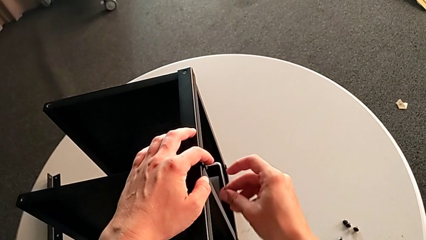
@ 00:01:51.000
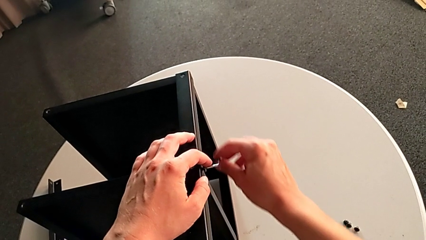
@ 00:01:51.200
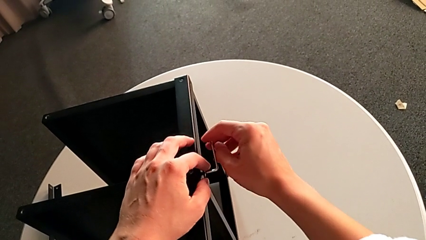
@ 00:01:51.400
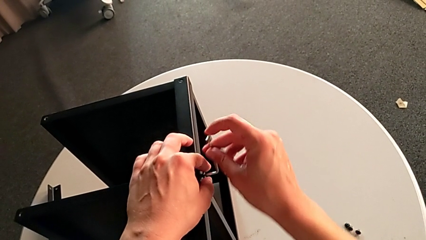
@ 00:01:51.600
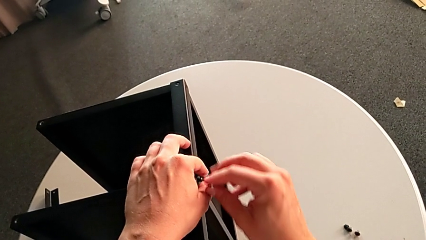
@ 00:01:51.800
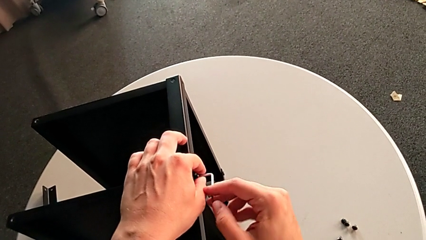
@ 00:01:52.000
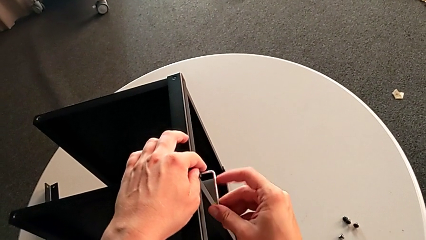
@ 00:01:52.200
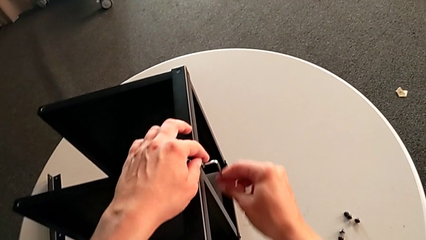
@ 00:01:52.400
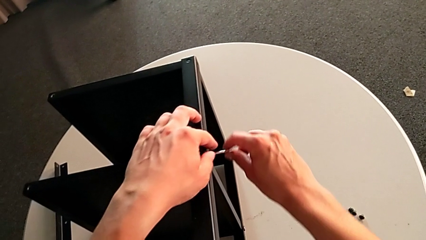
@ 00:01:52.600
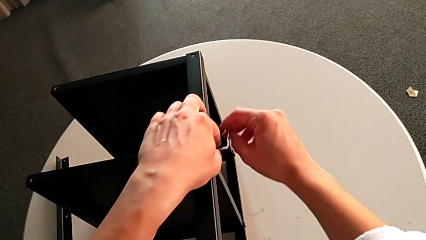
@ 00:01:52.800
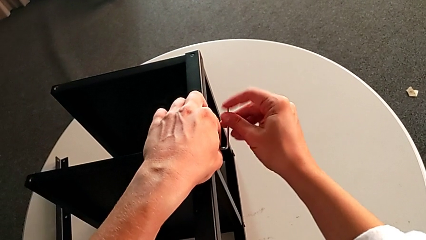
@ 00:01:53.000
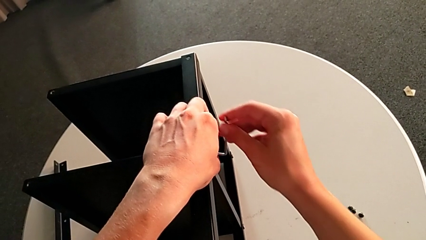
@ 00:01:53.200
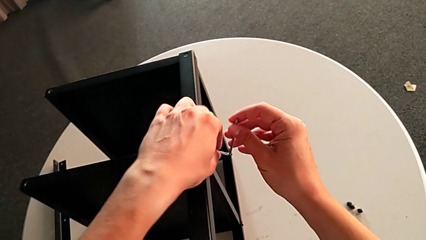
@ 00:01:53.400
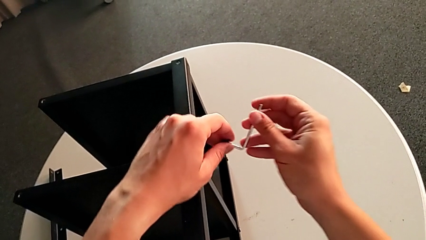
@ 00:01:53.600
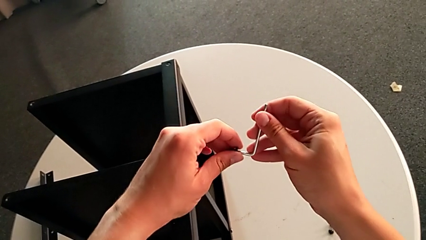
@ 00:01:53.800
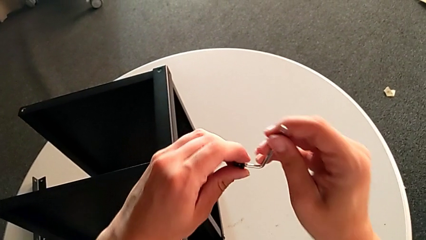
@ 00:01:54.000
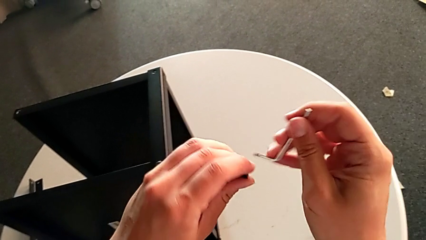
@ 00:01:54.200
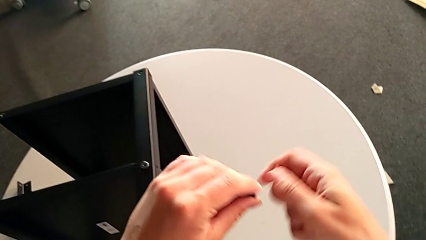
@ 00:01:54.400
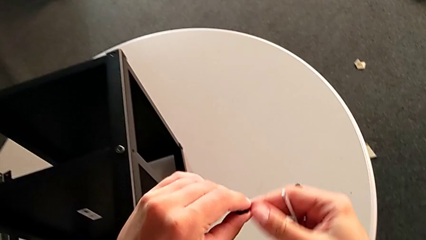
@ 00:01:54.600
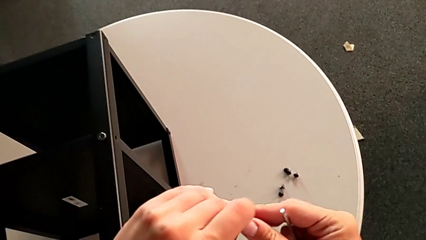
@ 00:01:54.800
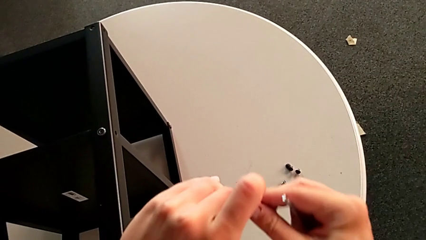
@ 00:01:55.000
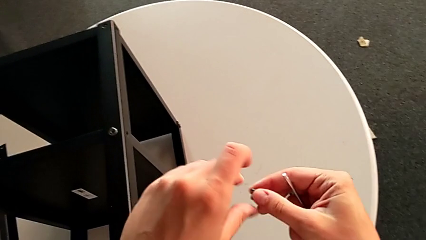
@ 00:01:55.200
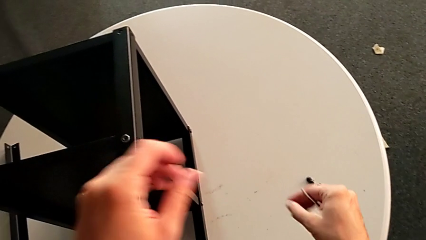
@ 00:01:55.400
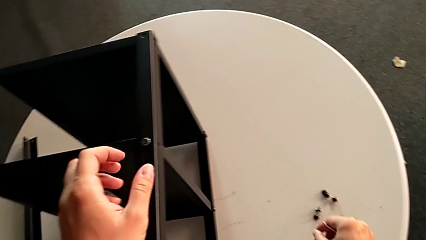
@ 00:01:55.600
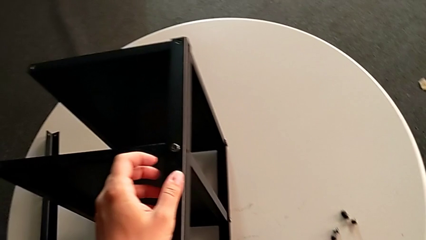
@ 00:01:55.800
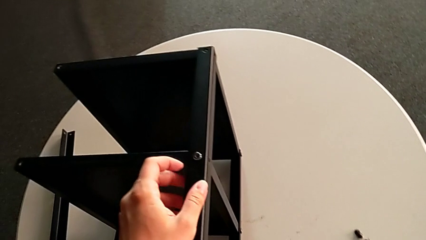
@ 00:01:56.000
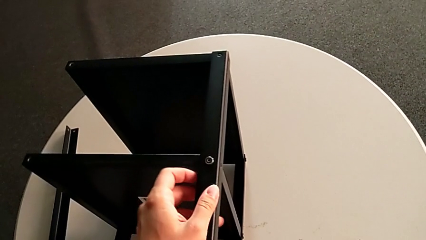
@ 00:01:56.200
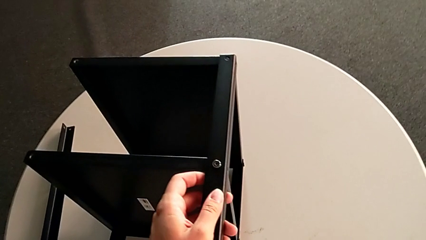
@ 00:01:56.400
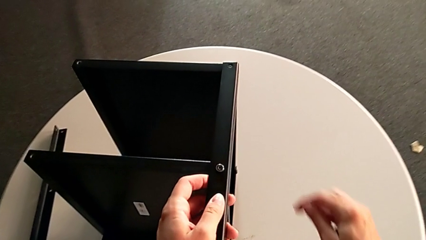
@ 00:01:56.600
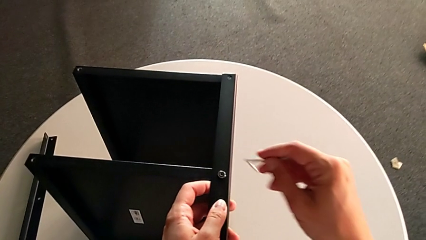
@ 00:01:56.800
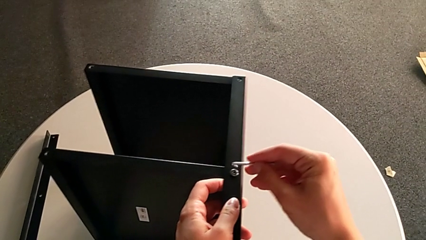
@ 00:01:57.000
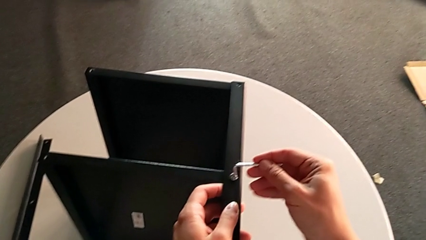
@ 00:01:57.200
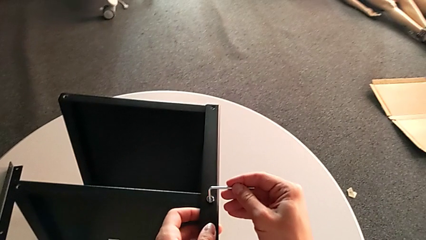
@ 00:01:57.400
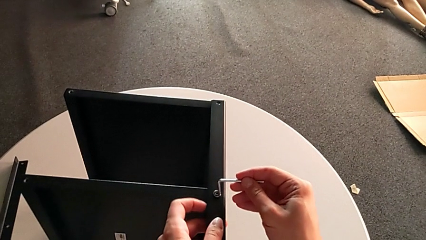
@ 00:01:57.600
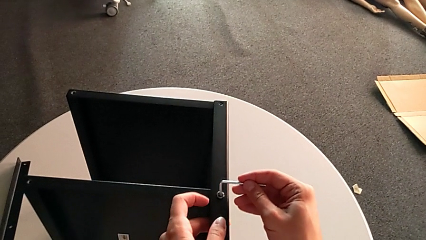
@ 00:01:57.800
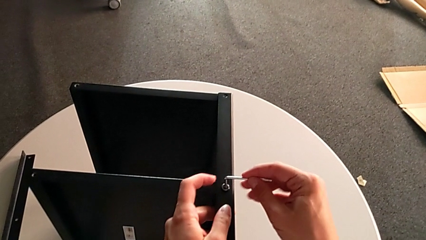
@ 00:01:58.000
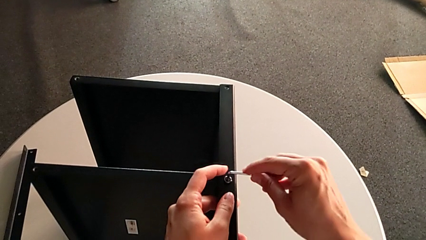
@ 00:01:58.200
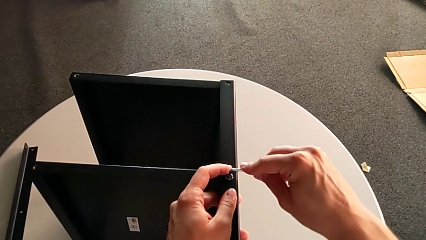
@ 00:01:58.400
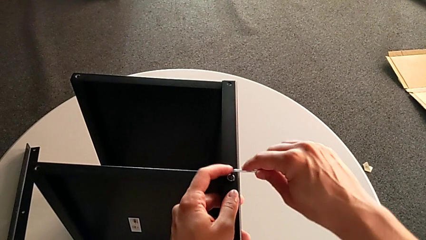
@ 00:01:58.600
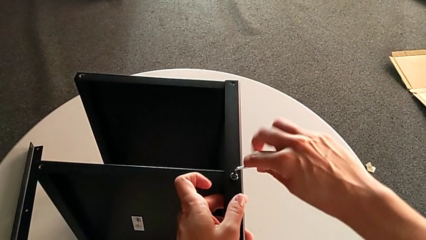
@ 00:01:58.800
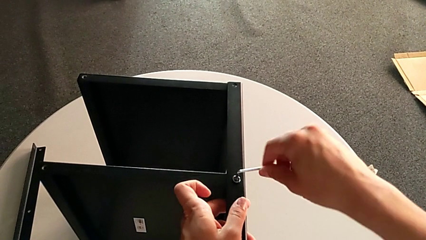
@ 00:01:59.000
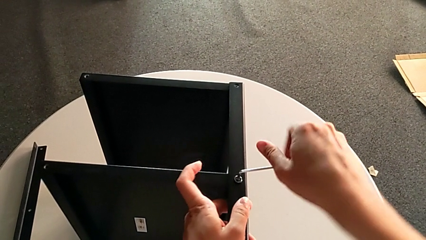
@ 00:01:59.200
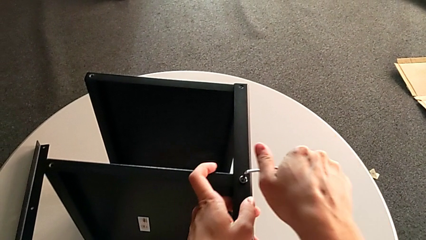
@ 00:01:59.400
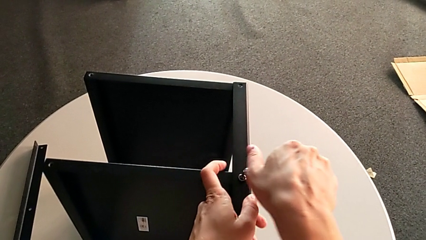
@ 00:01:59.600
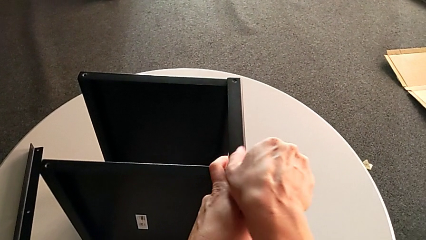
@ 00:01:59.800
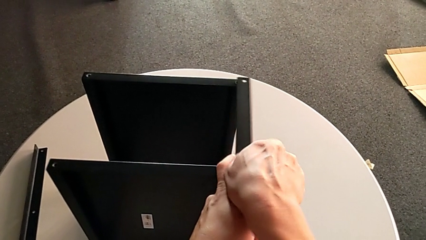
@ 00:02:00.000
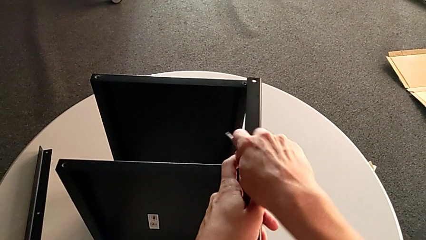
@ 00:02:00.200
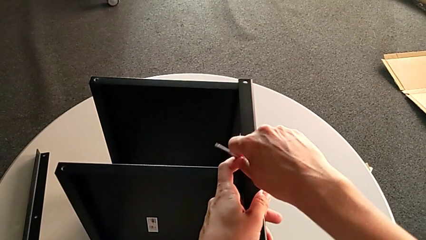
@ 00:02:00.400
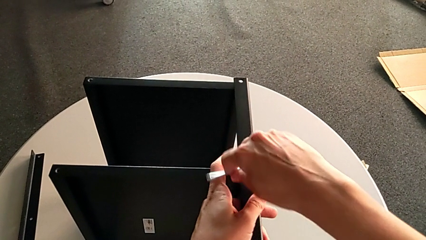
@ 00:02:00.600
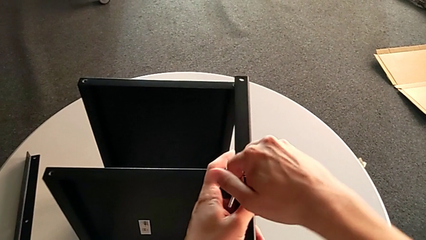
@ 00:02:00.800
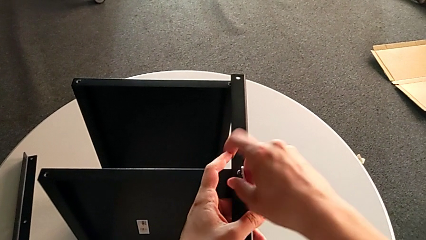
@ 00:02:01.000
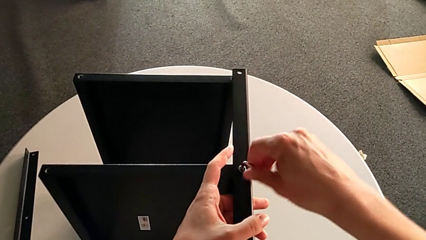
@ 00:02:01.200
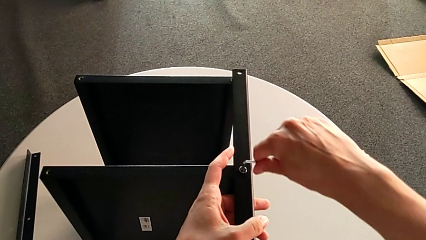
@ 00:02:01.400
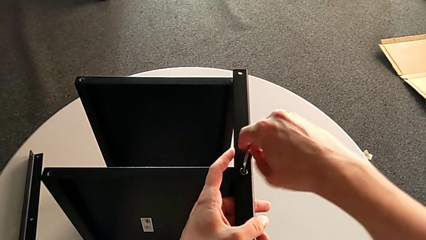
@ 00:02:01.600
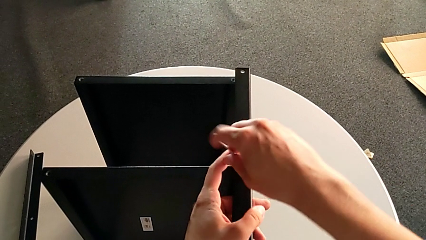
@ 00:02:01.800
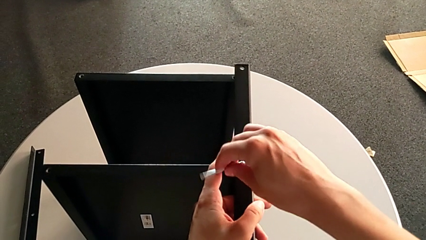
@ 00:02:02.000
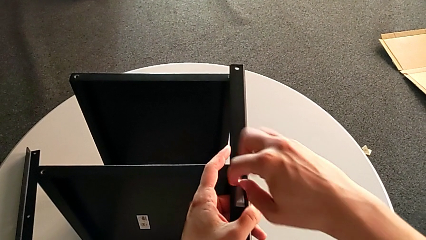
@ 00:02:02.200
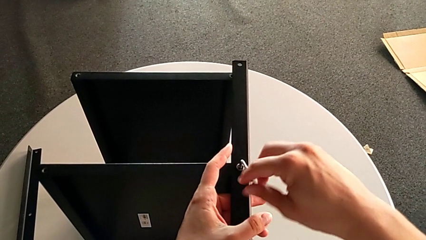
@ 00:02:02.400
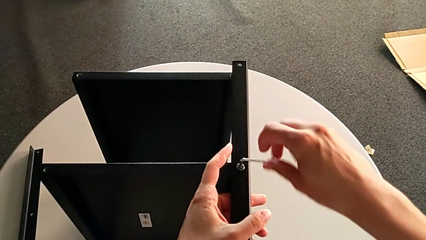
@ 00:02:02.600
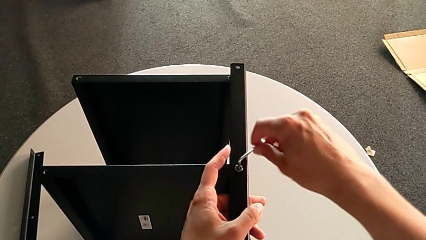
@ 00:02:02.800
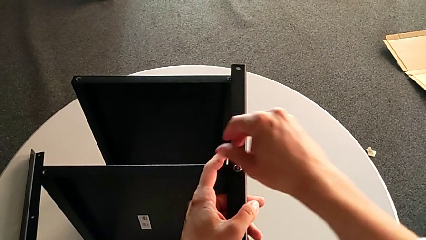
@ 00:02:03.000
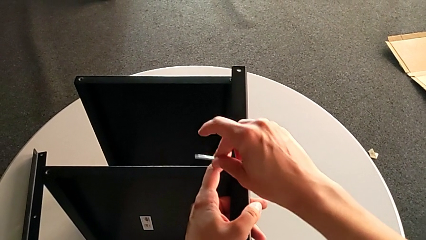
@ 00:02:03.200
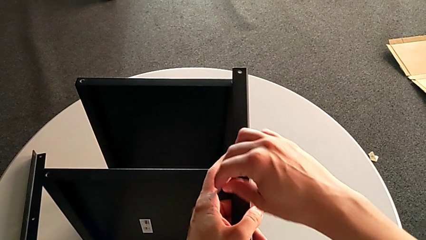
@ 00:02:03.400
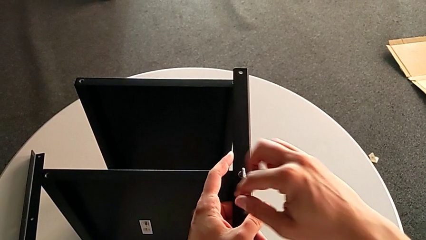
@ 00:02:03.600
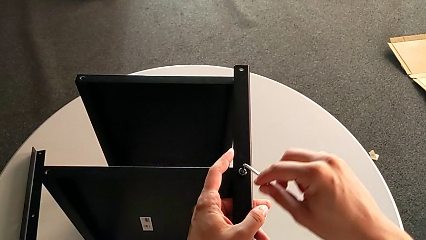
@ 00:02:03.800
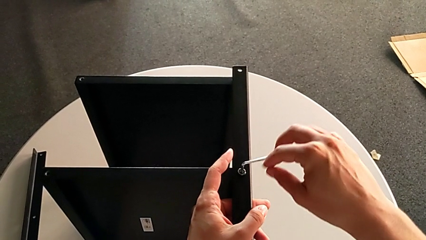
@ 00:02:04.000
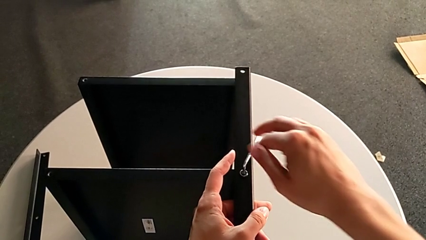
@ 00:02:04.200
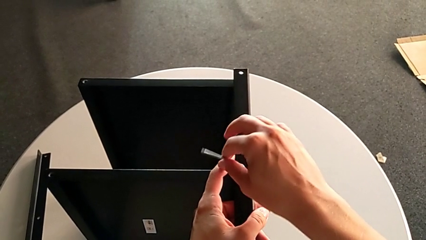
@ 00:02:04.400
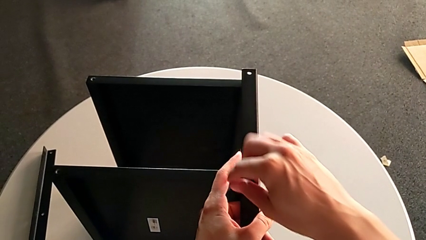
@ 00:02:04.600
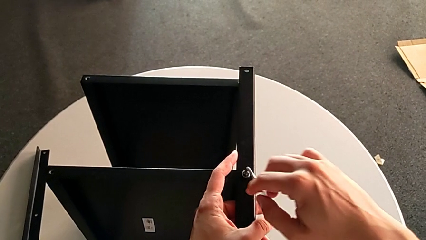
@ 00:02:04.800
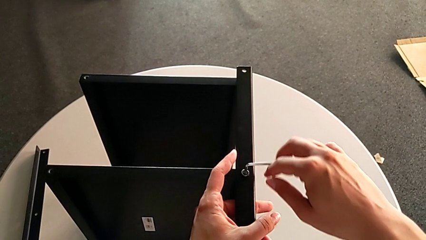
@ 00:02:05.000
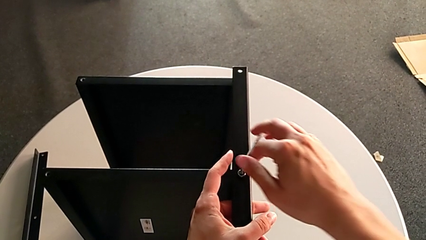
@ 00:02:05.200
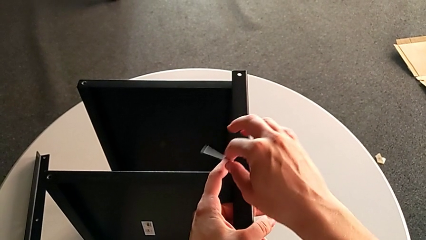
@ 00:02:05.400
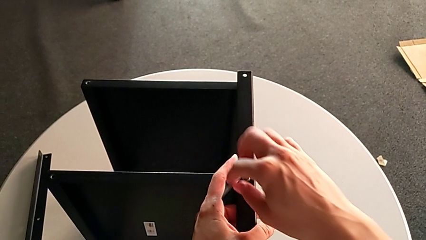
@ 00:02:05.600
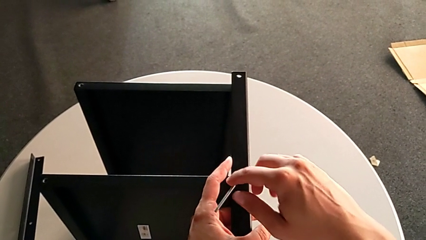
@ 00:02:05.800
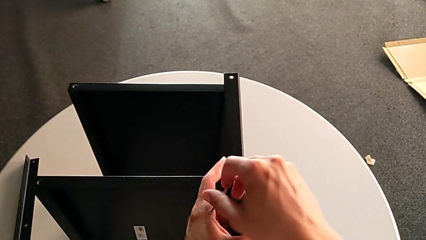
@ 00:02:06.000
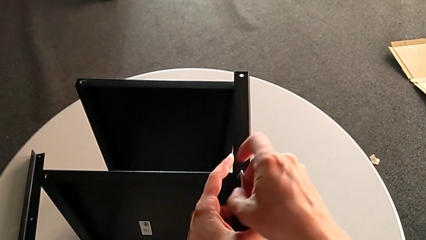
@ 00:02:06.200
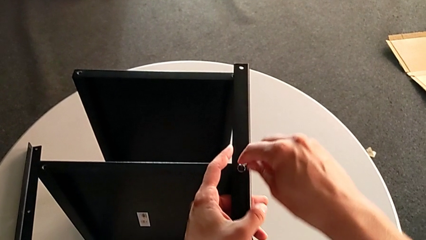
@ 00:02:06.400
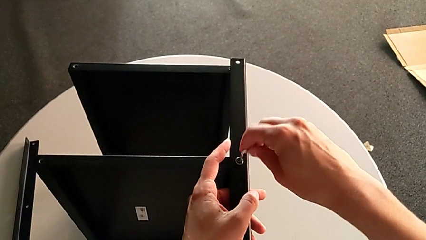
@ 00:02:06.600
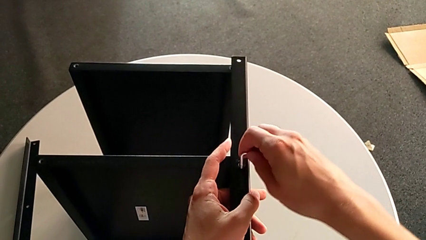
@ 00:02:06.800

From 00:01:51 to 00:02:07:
The camera wearer is unscrewing the second leg. They unscrew the hex socket head, disassemble it, withdraw the Allen wrench, place the hex socket head, approach it, insert the Allen wrench, unscrew the hex socket head and withdraw the Allen wrench.
